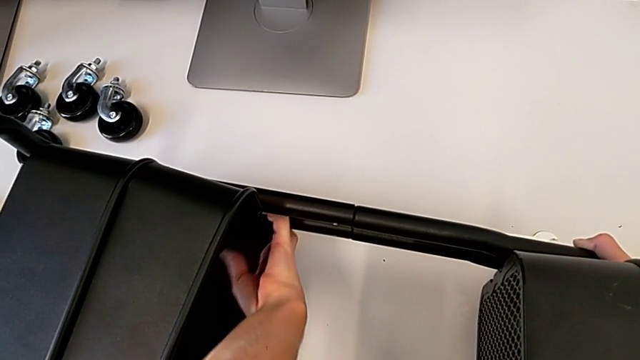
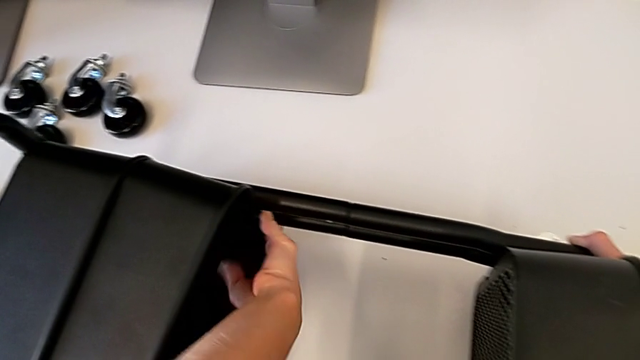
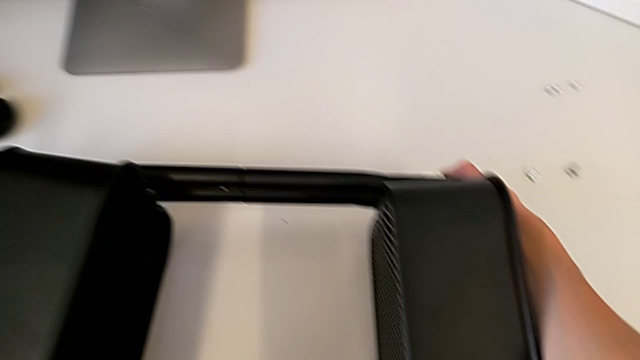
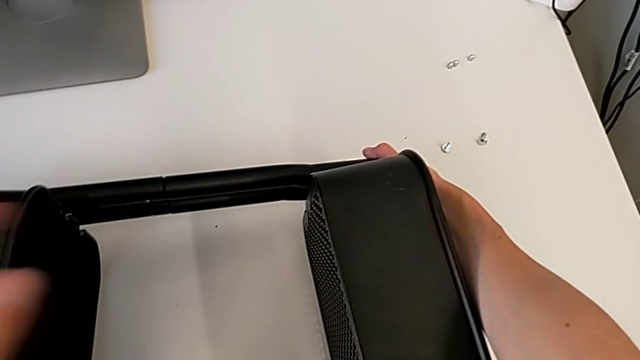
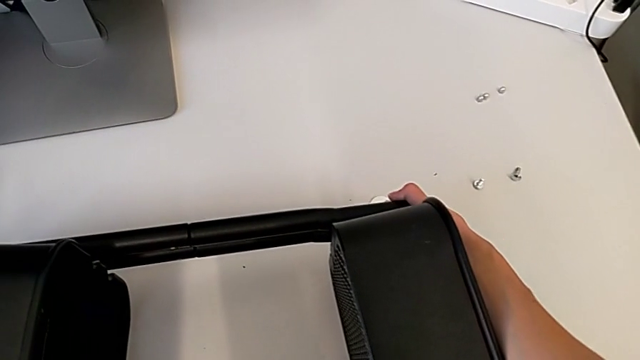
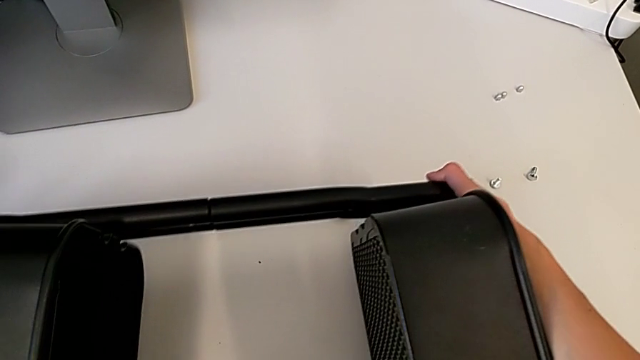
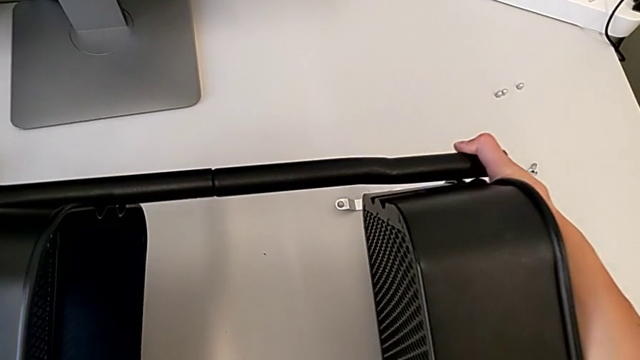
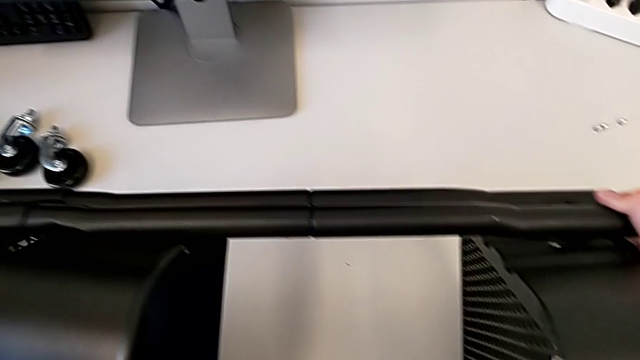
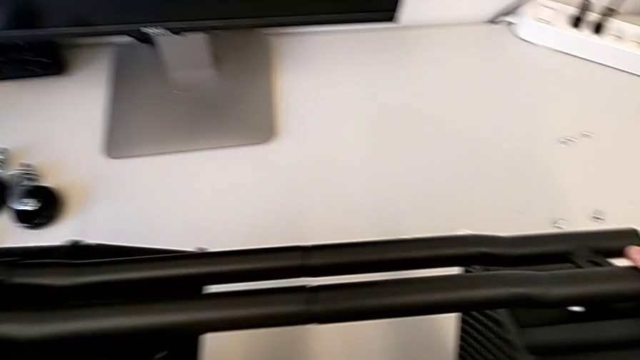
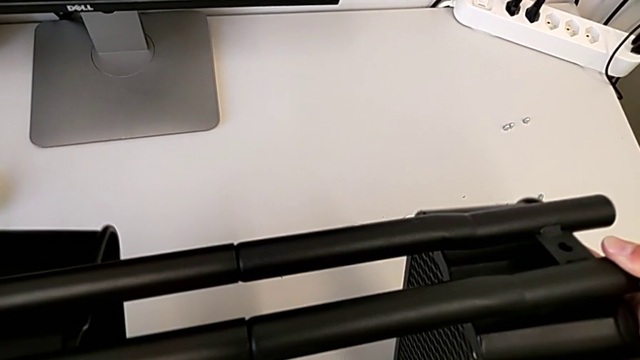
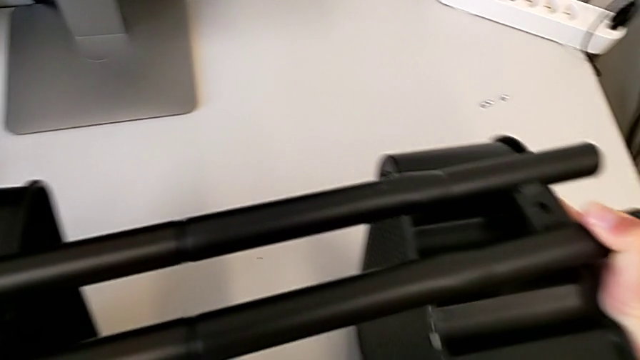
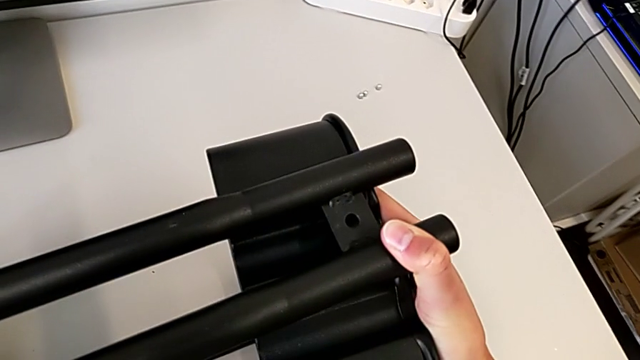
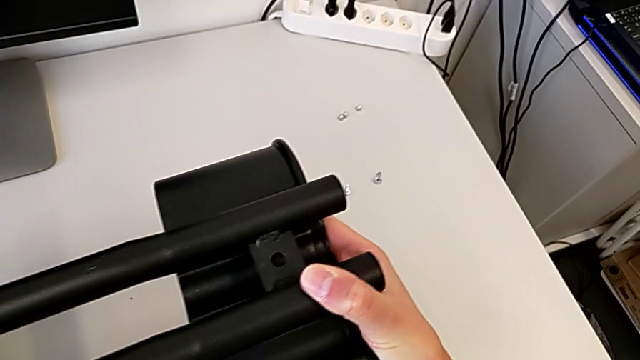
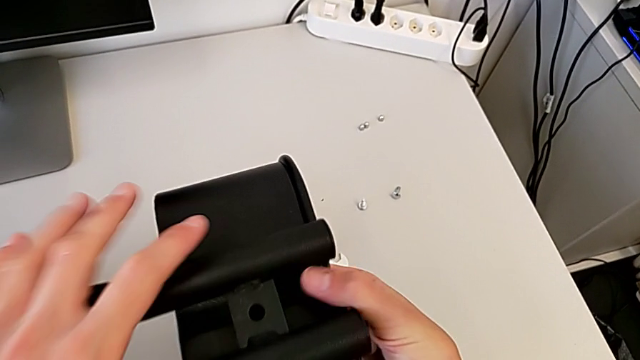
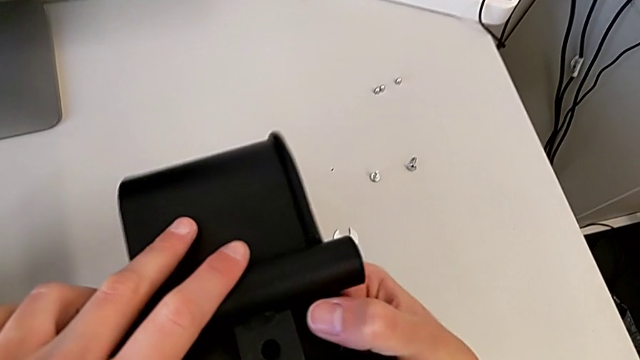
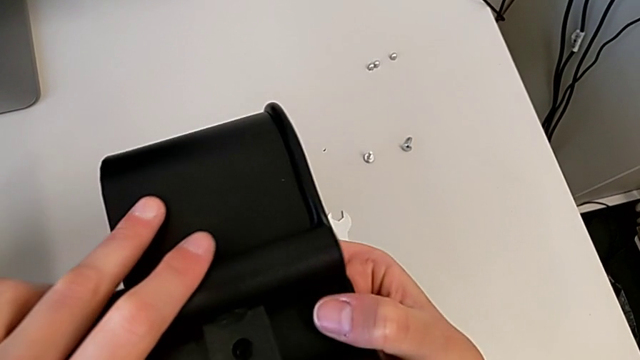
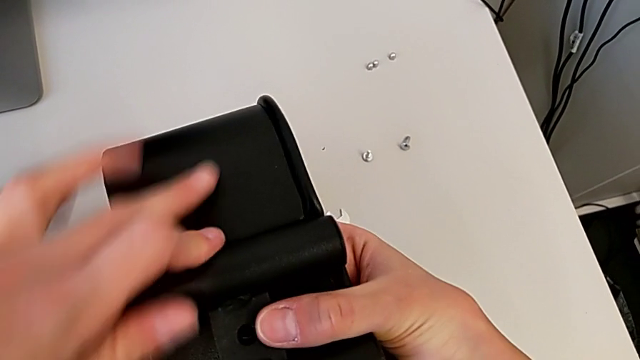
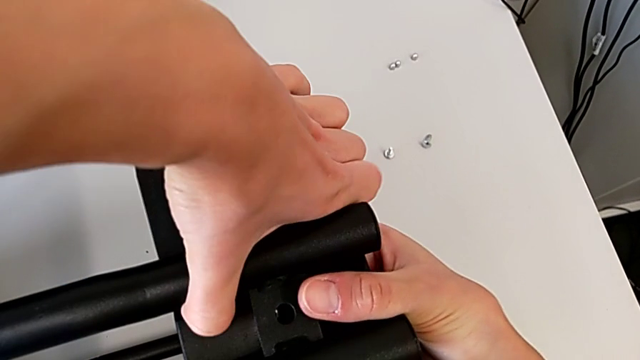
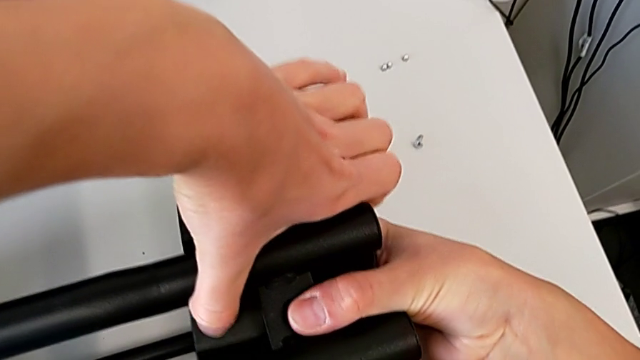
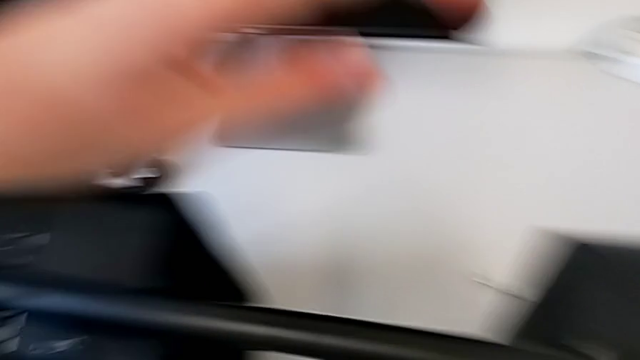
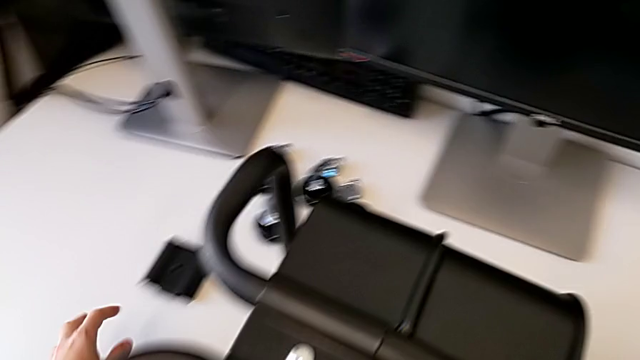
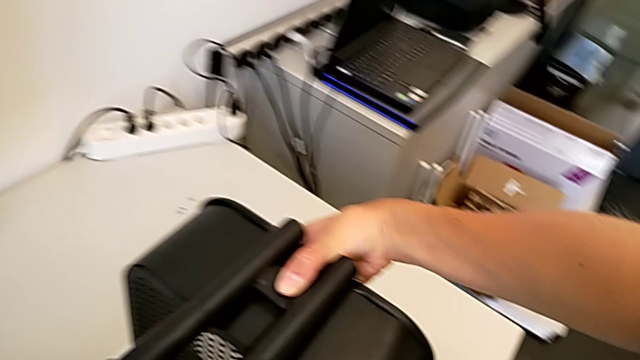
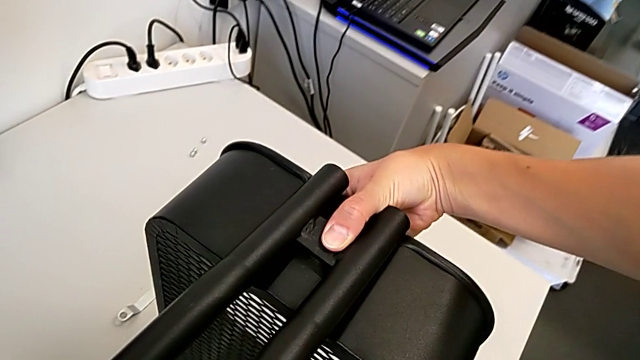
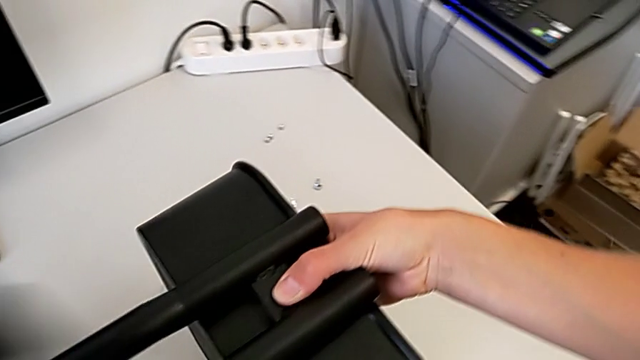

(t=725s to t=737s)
The camera wearer is attaching a bracket and a hexagon cap nut to the side of the tray. They grab the middle grid tray, rotate the utility cart, align the bracket and grab it.

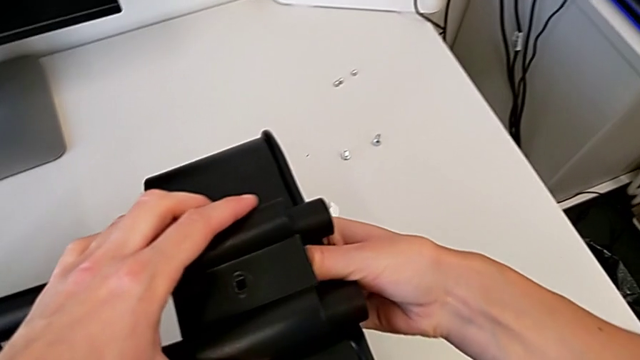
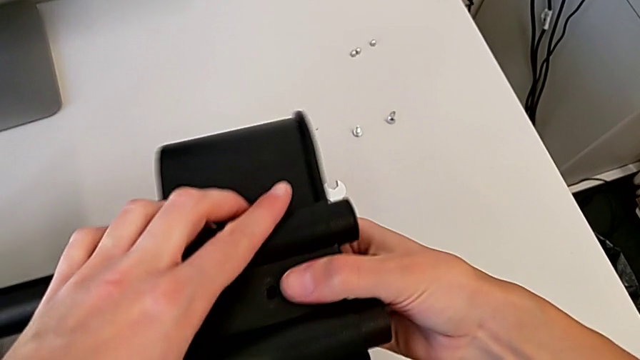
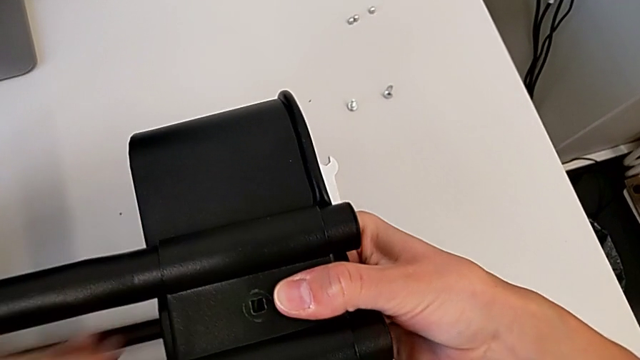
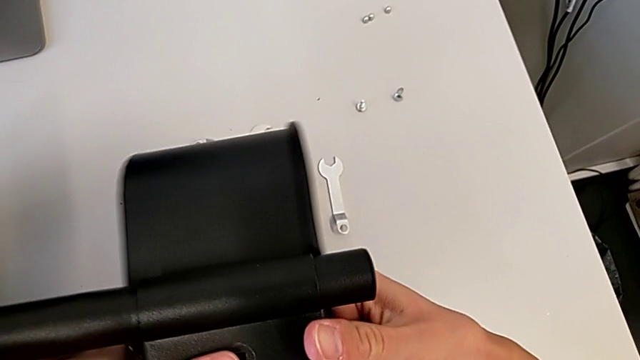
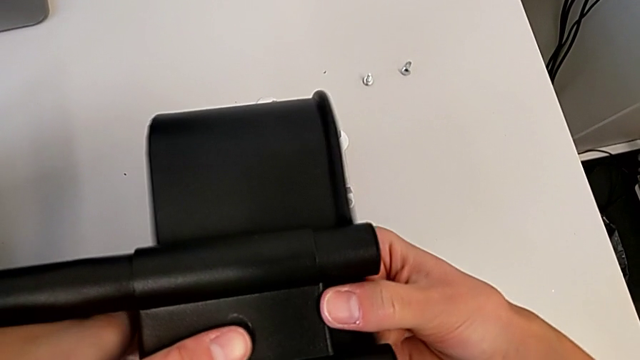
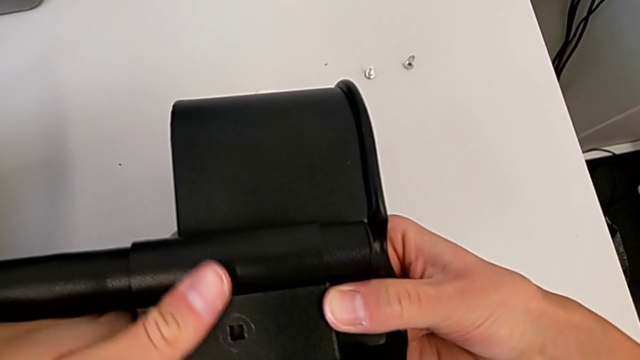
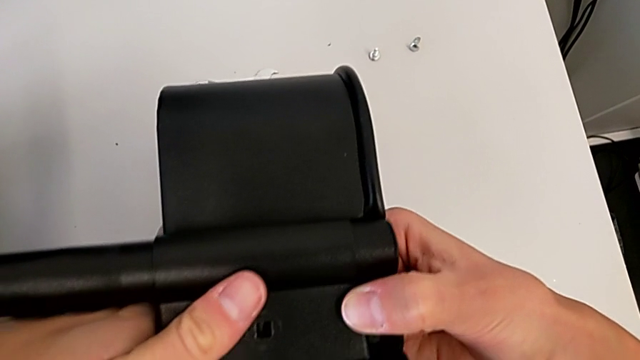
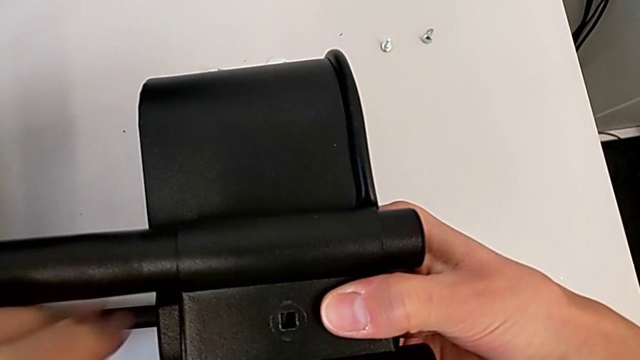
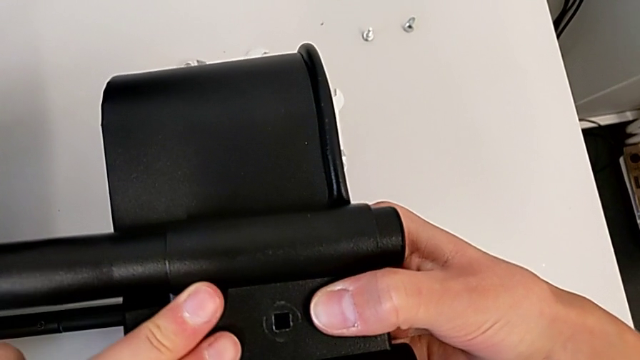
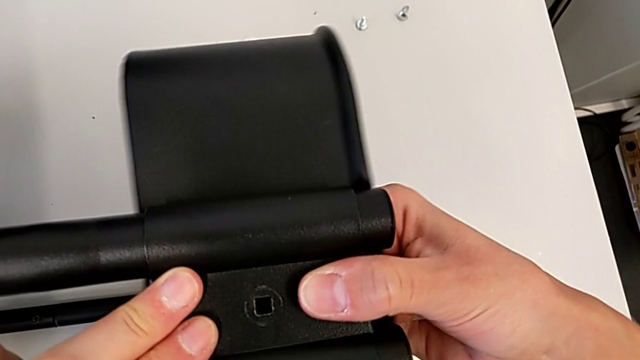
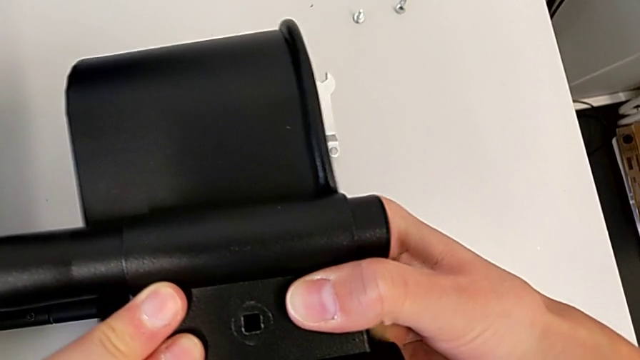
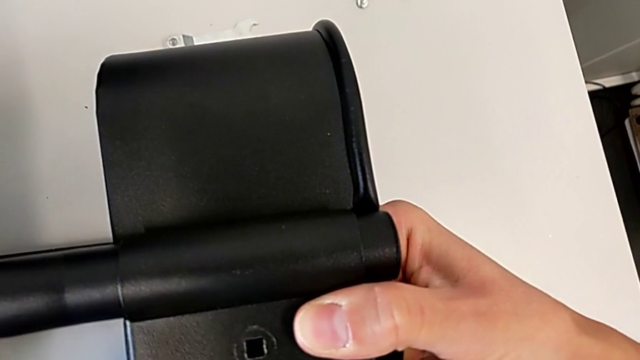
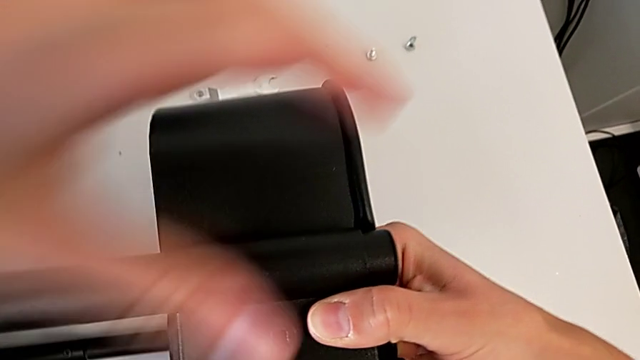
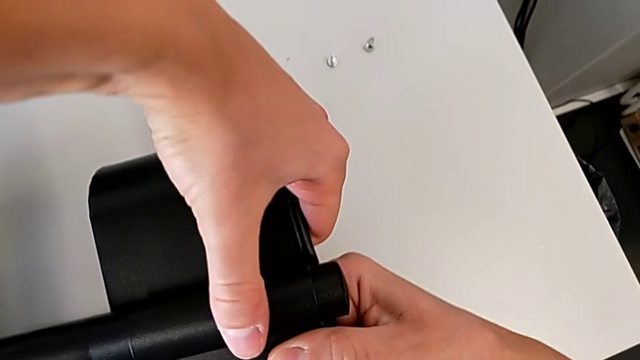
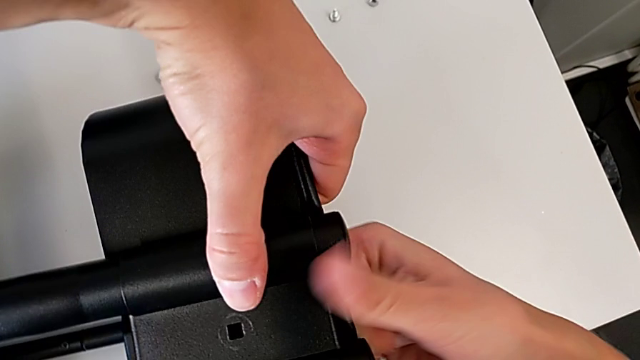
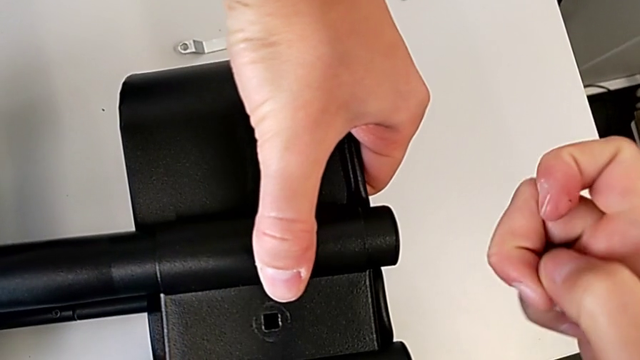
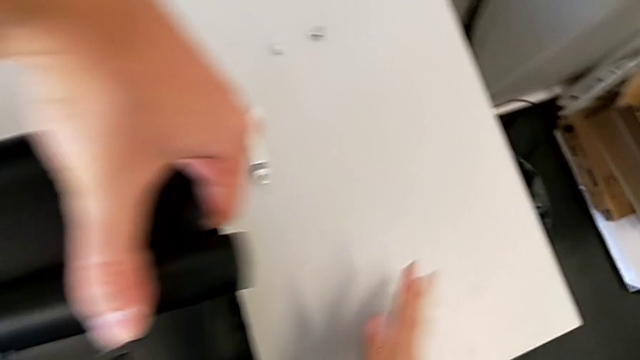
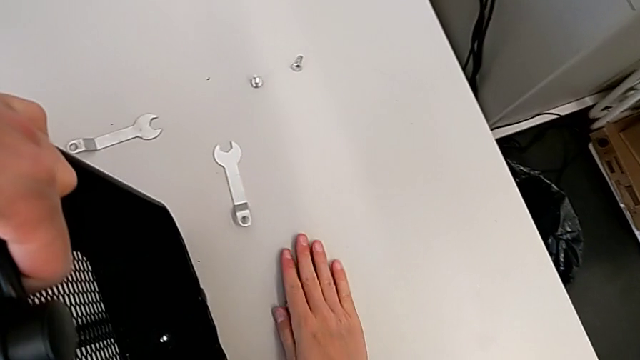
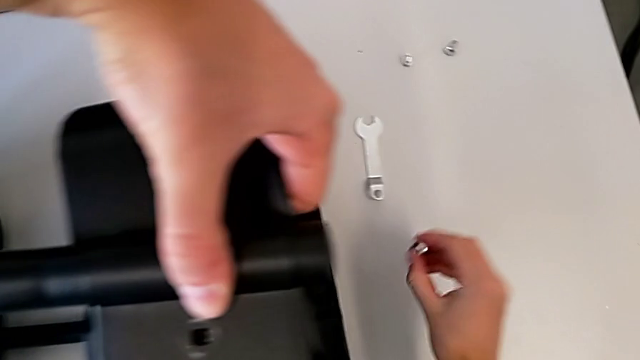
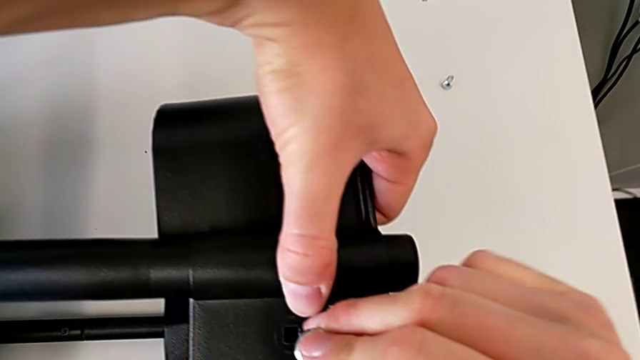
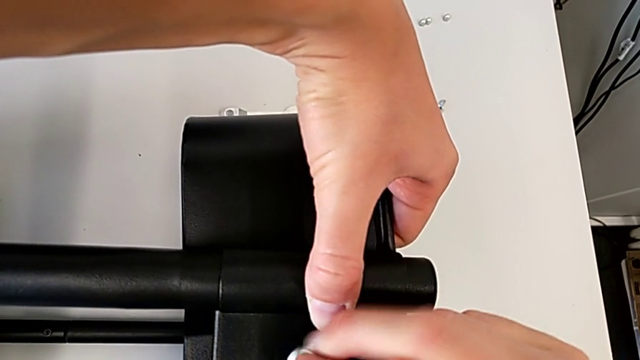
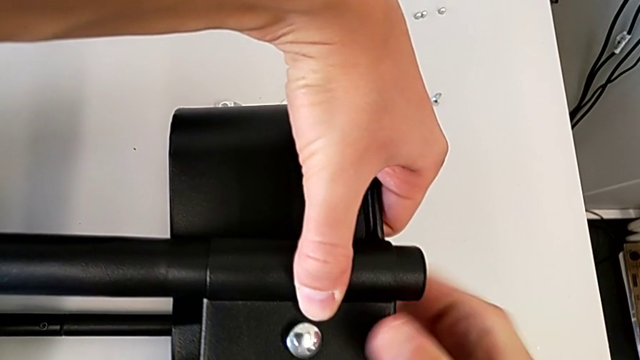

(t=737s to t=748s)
The camera wearer is attaching a bracket and a hexagon cap nut to the side of the tray. They align the top grid tray, wrongly drop the hexagon cap nut and grab it.
